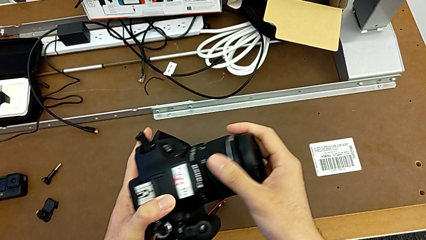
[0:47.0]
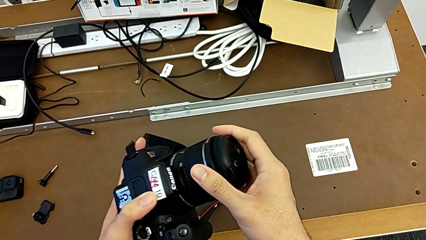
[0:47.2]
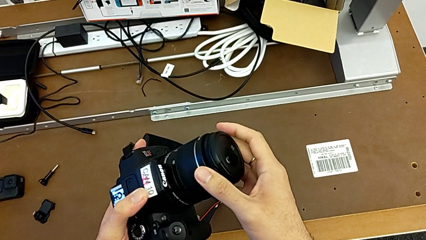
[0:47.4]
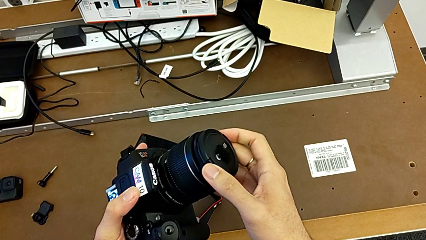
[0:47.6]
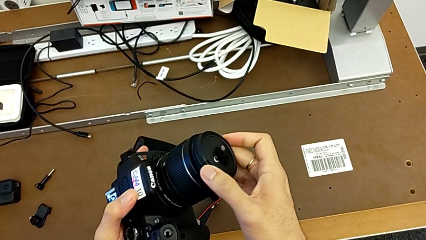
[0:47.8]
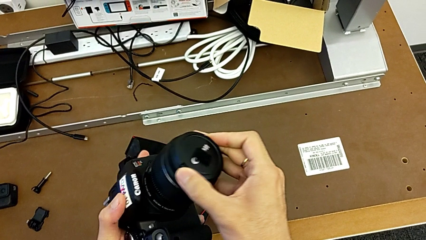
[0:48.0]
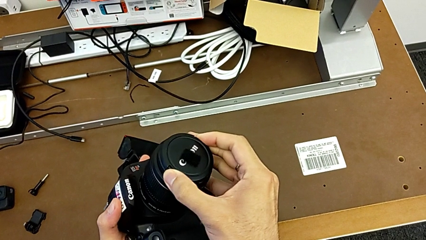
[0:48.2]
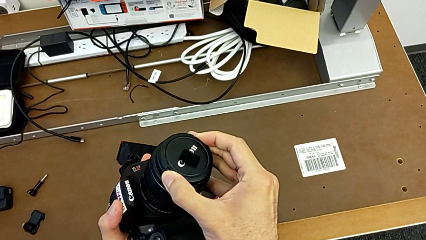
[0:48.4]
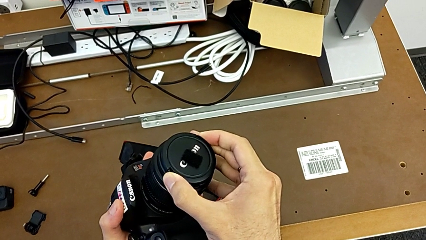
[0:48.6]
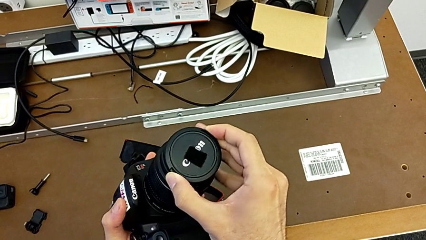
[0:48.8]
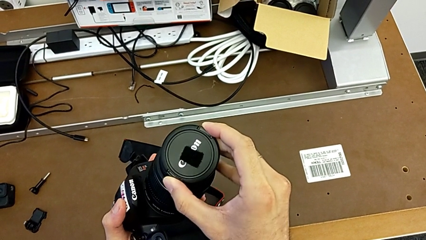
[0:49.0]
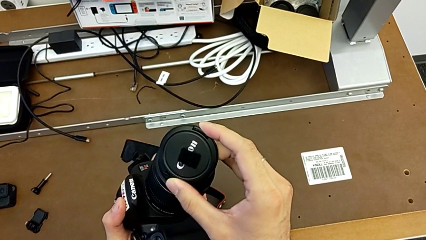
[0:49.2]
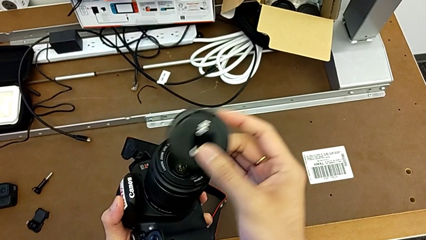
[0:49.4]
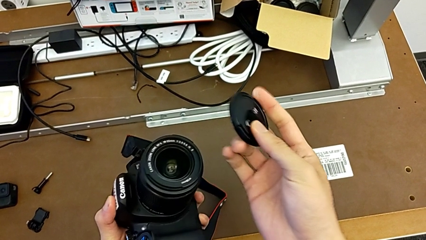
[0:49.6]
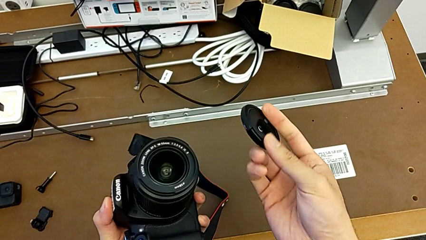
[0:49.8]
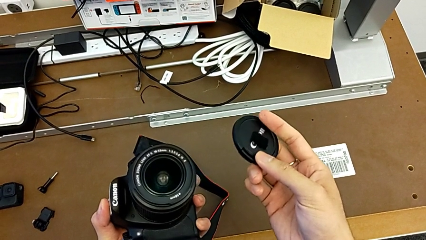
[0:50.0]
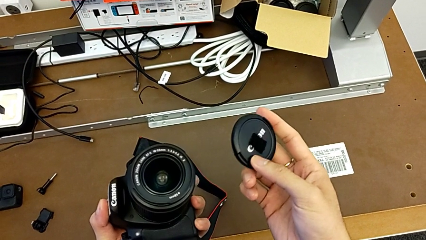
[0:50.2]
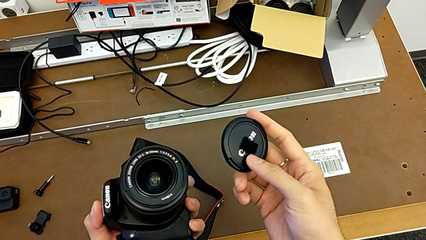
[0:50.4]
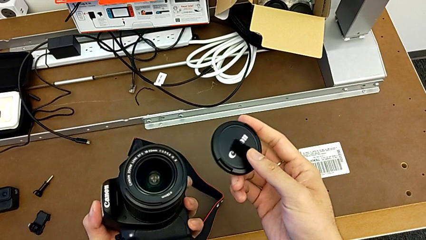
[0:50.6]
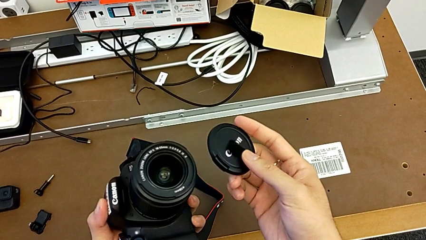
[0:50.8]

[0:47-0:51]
The camera wearer removes the cover off the lens. They flip the DSLR and withdraw the lens cover.

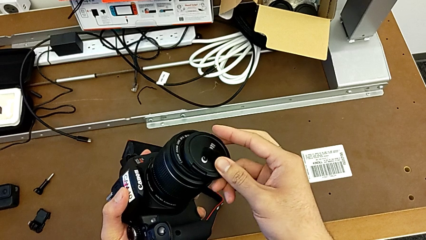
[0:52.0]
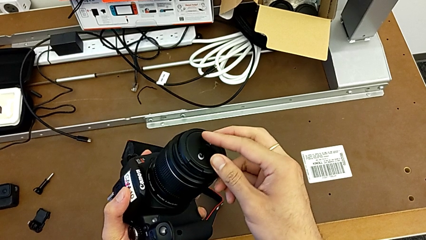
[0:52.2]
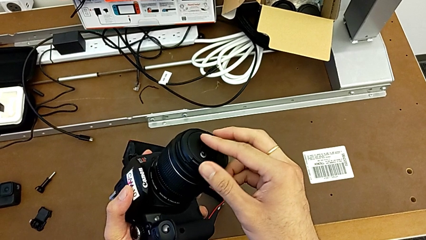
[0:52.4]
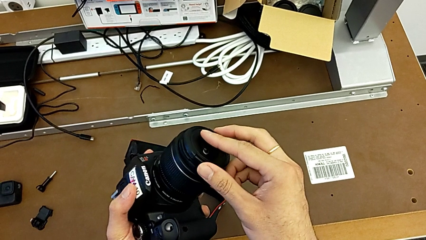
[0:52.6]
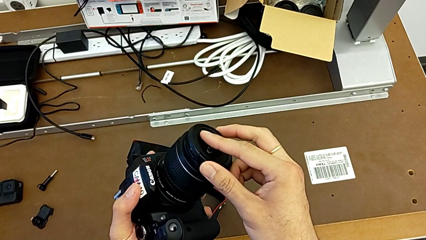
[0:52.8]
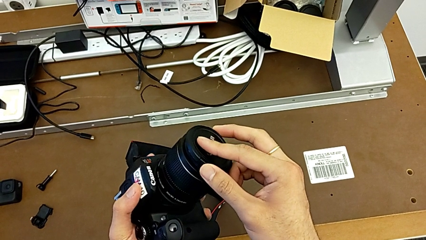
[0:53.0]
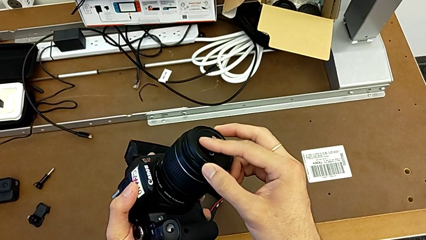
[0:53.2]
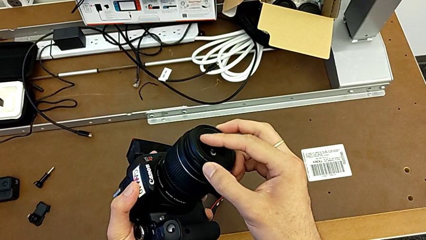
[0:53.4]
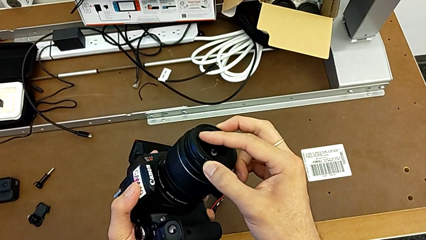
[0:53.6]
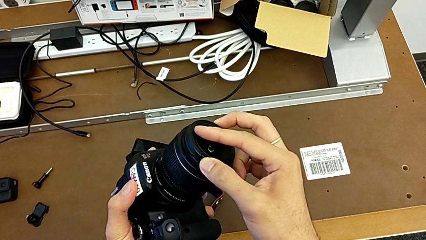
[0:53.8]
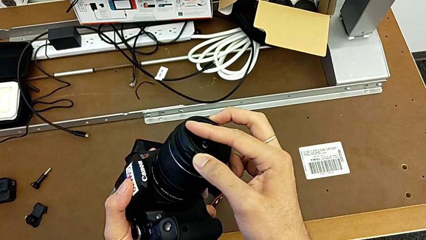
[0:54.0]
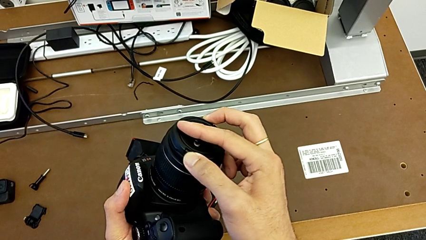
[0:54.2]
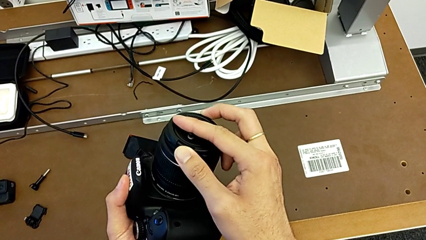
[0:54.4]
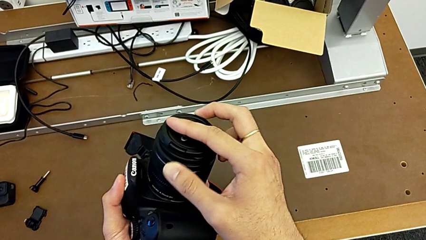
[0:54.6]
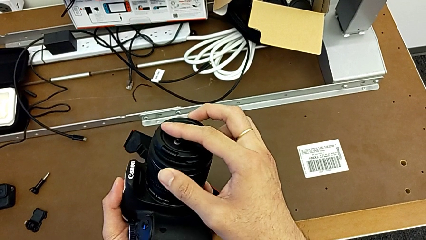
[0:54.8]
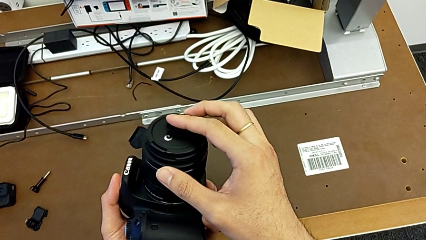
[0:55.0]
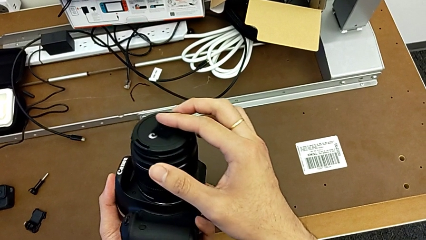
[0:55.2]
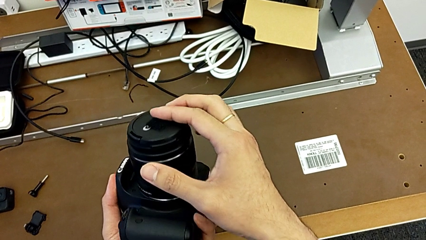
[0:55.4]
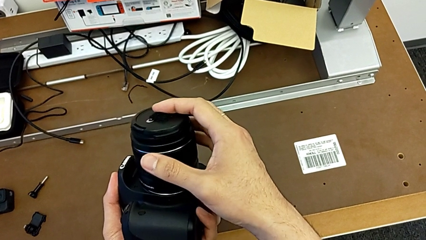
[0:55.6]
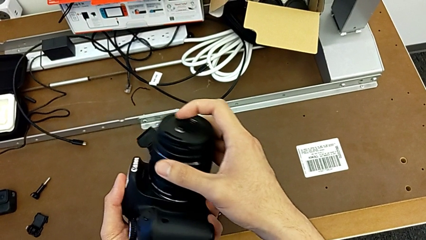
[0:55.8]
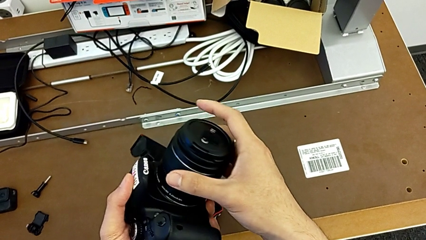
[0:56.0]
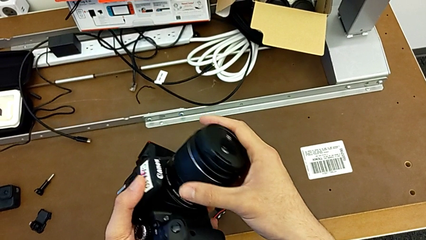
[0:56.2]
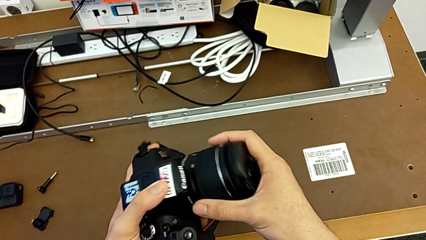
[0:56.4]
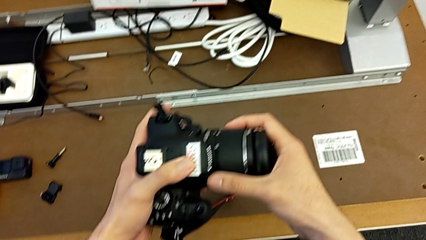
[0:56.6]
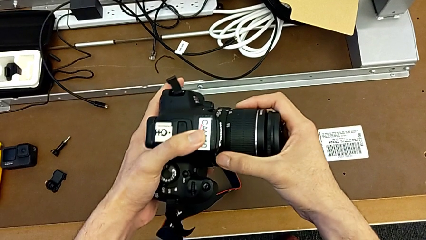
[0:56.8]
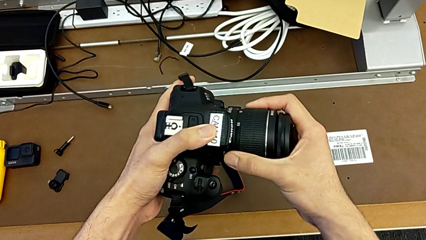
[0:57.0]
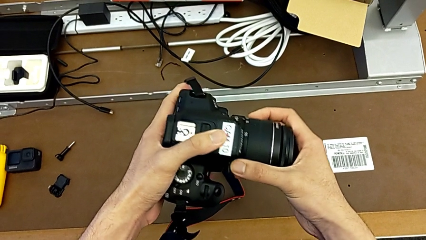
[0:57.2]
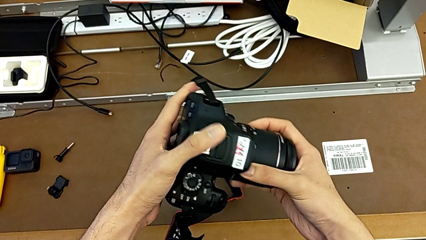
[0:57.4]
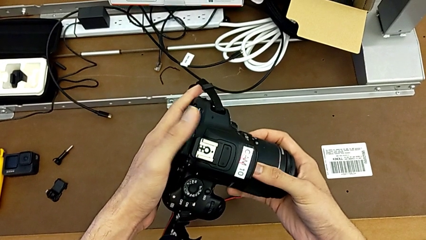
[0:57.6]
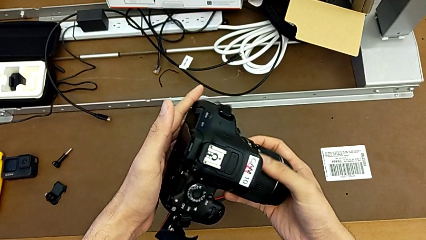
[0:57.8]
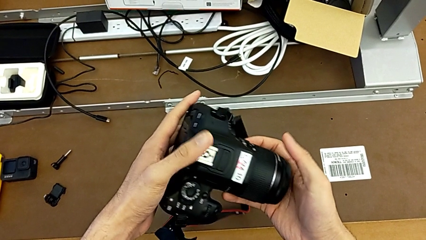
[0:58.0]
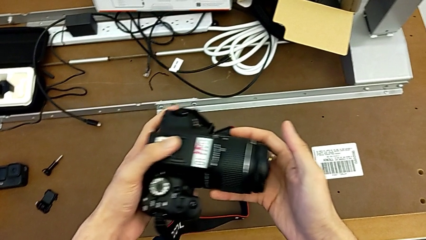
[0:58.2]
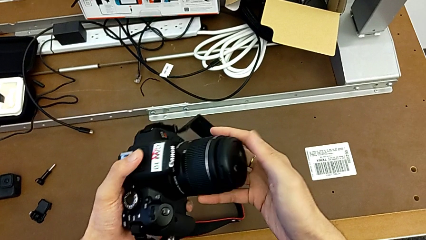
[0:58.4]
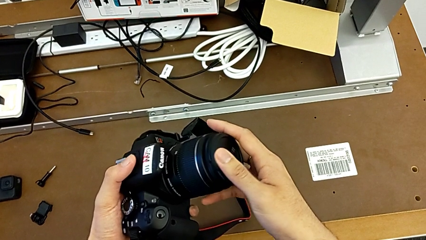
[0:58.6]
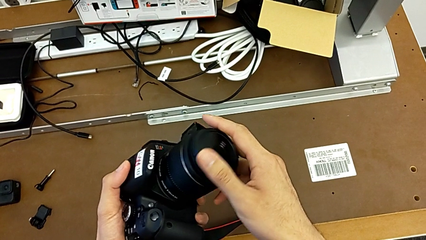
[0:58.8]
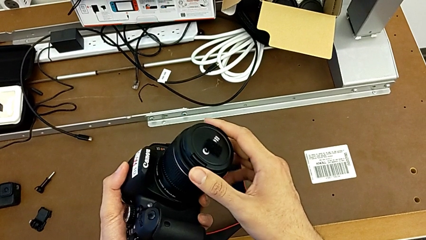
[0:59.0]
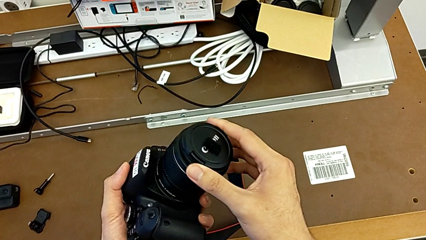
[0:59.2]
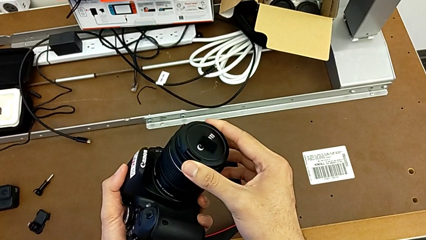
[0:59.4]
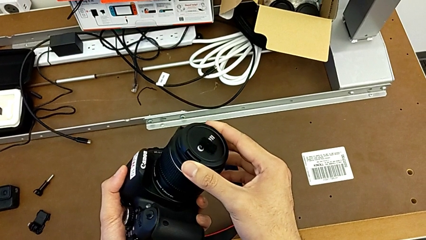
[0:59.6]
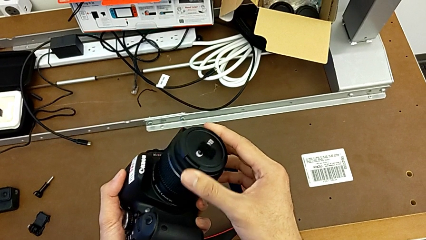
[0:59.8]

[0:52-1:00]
The camera wearer attaches the lens cover. They assemble the lens cover, inspect the DSLR and rotate the lens cover.

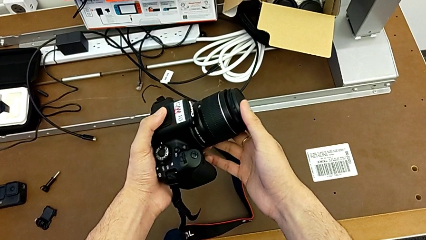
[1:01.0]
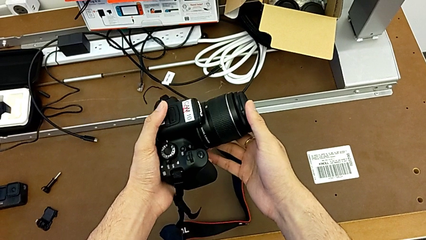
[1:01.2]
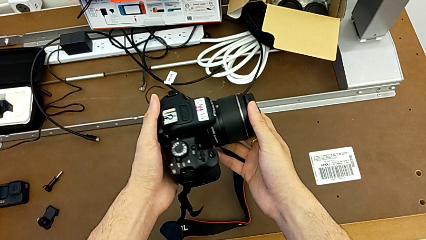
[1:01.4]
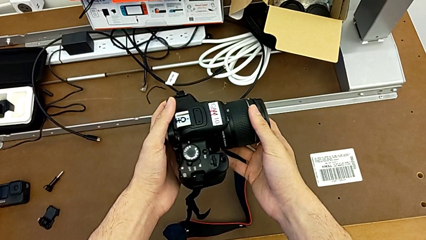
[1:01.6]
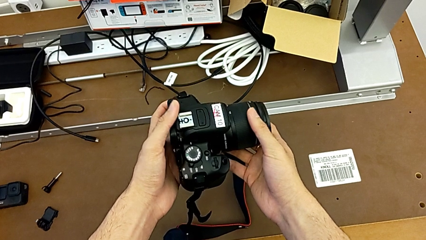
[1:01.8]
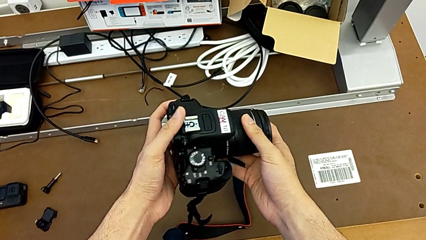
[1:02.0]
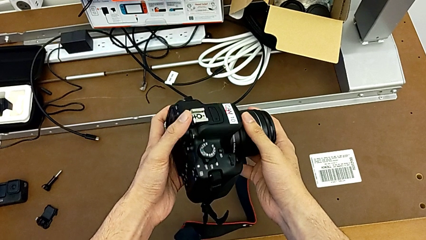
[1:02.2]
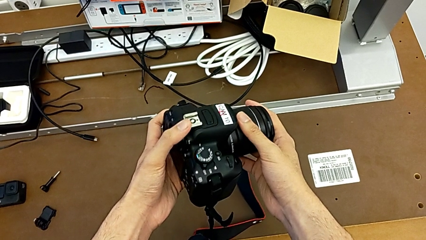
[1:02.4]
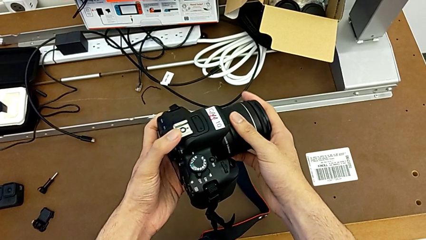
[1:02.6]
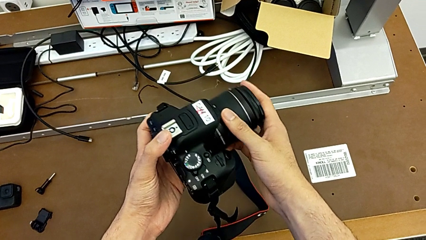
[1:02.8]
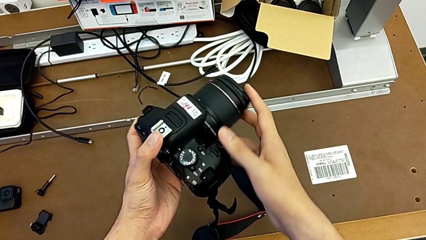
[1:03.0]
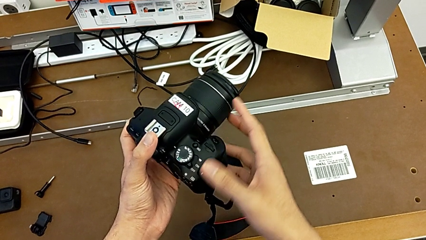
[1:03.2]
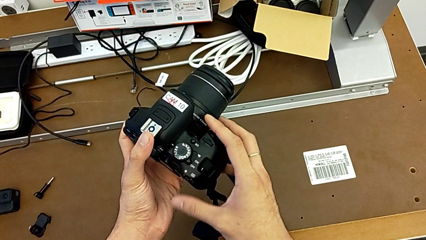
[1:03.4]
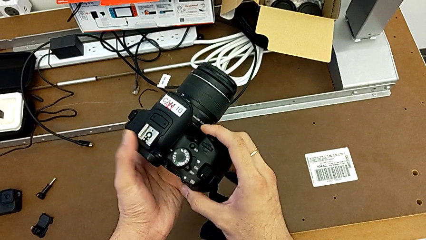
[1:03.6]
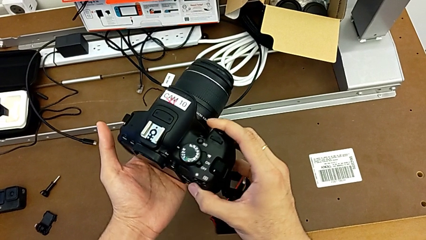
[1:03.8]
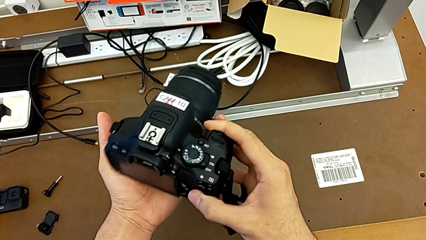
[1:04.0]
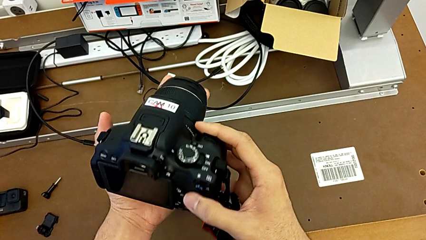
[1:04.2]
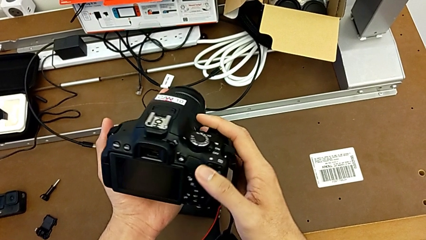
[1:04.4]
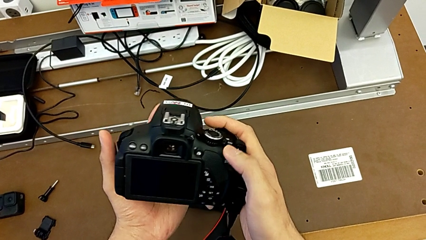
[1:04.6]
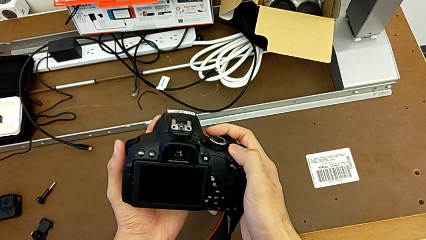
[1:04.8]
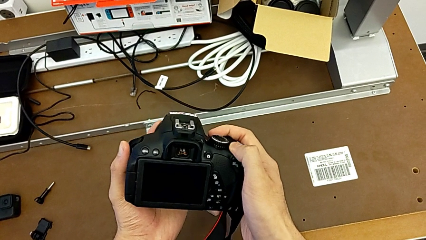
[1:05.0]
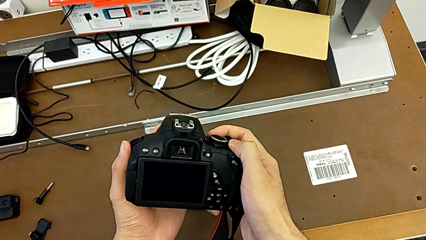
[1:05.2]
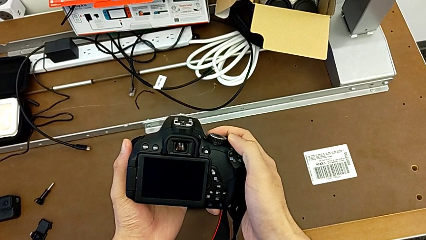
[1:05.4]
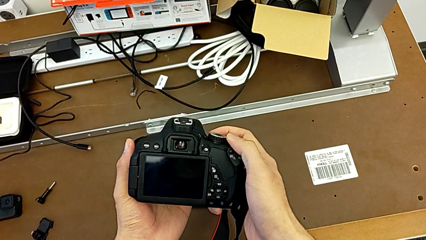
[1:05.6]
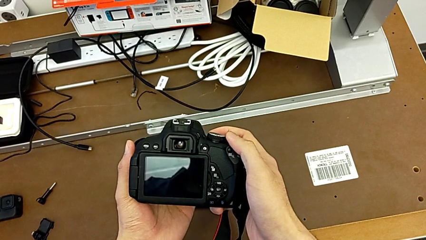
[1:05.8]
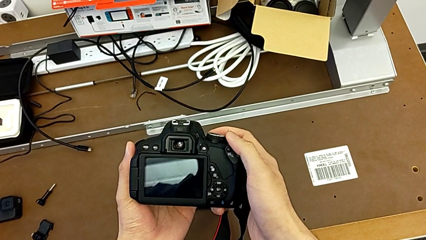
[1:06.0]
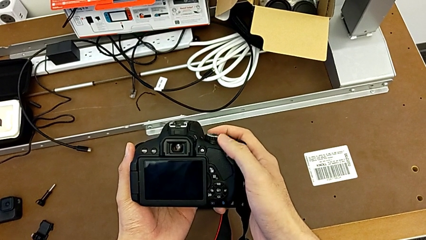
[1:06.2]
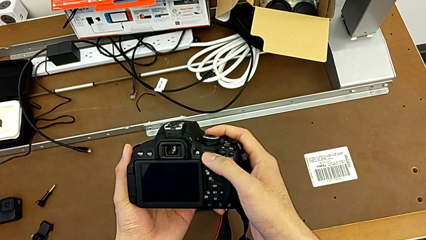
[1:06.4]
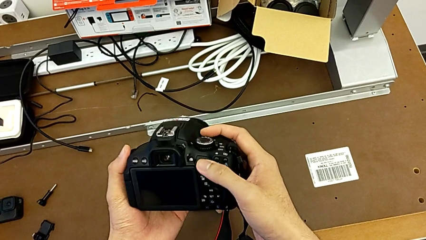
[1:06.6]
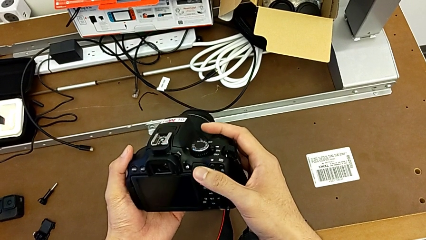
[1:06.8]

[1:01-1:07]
The camera wearer is turning on their DSLR. They hold the DSLR, rotate it and turn it on.
